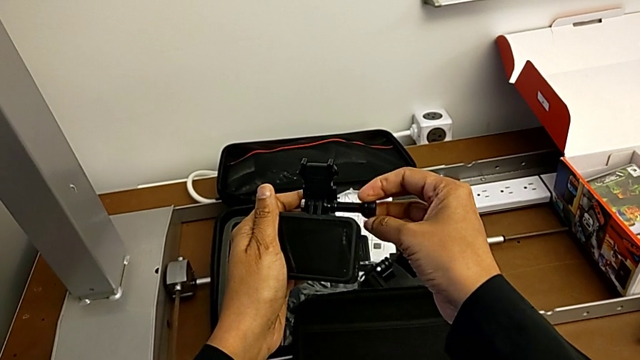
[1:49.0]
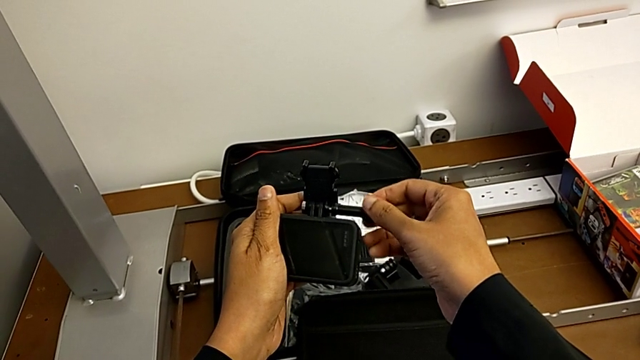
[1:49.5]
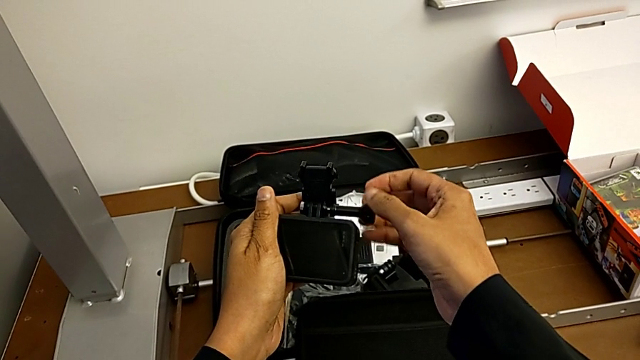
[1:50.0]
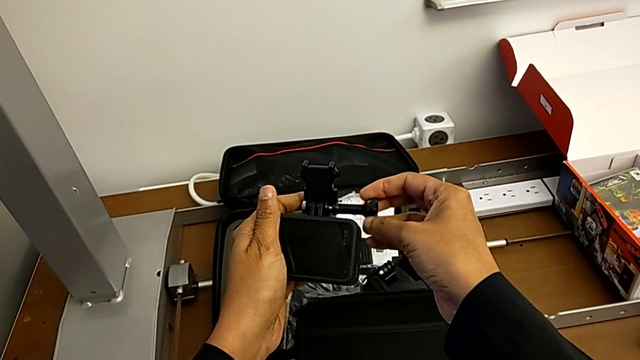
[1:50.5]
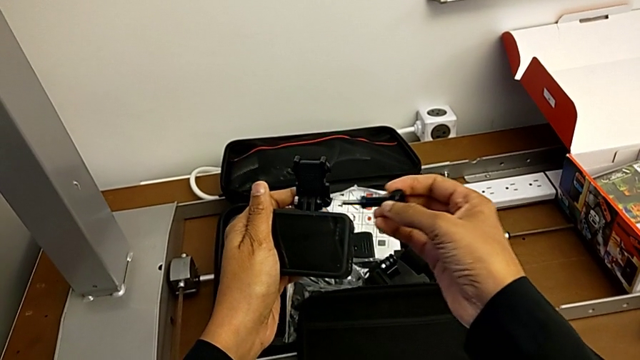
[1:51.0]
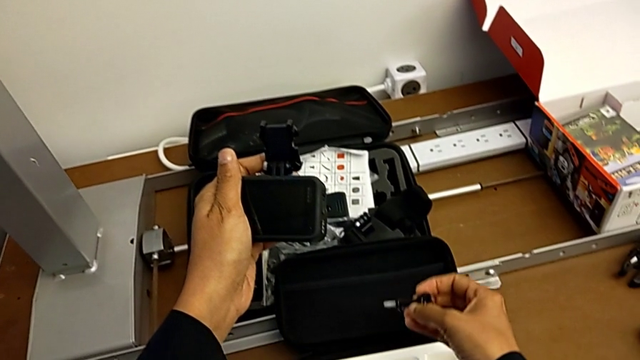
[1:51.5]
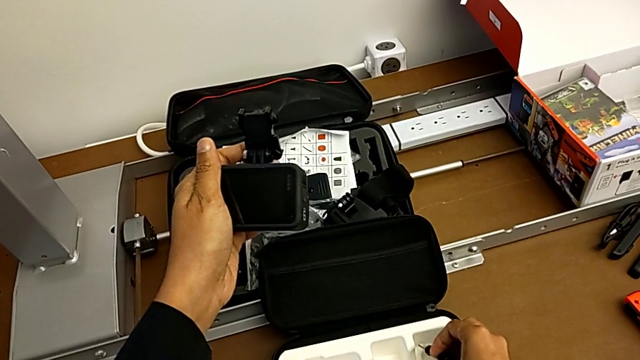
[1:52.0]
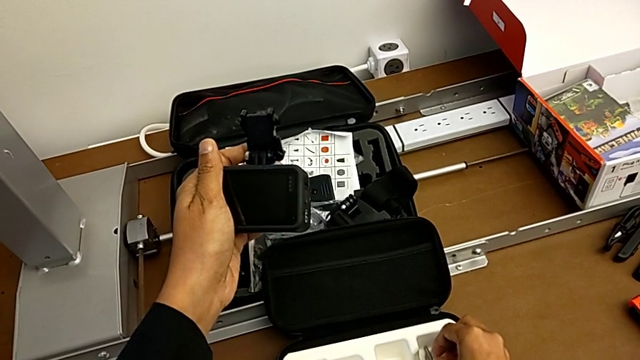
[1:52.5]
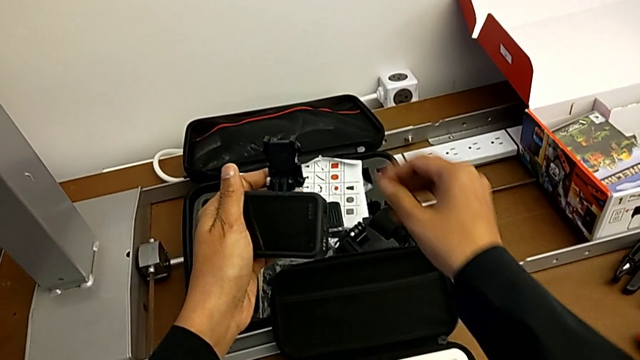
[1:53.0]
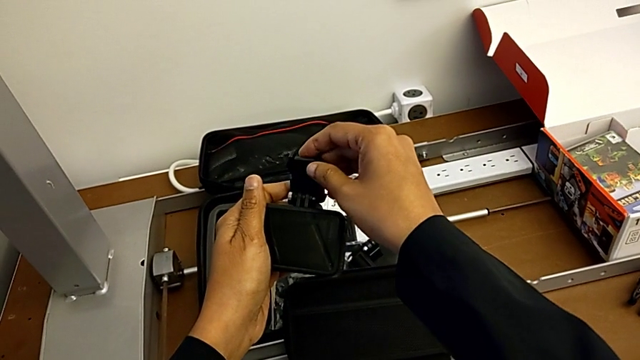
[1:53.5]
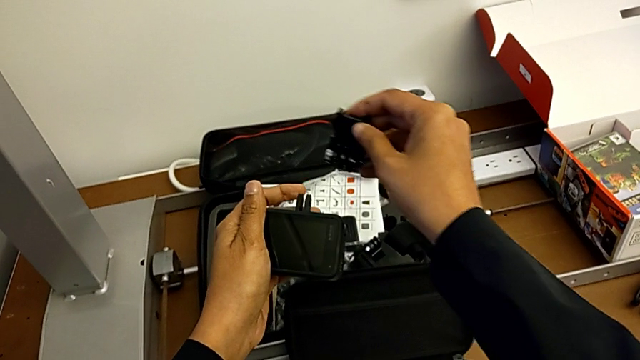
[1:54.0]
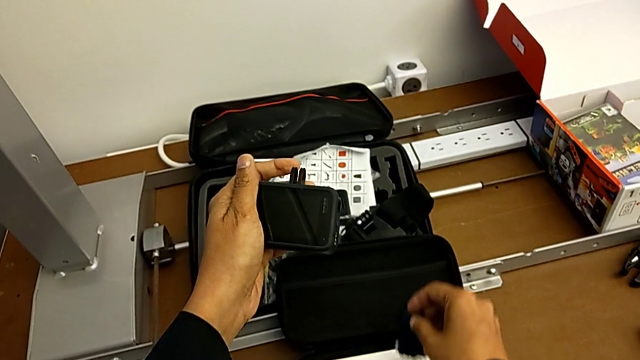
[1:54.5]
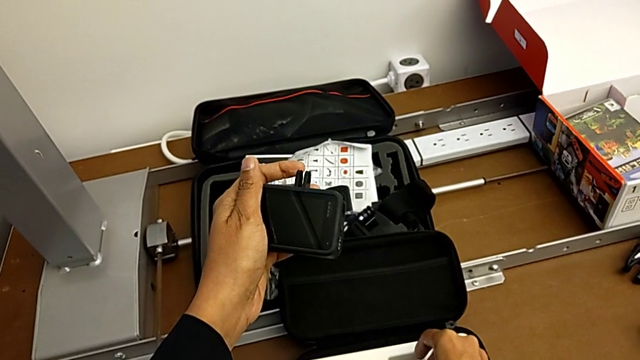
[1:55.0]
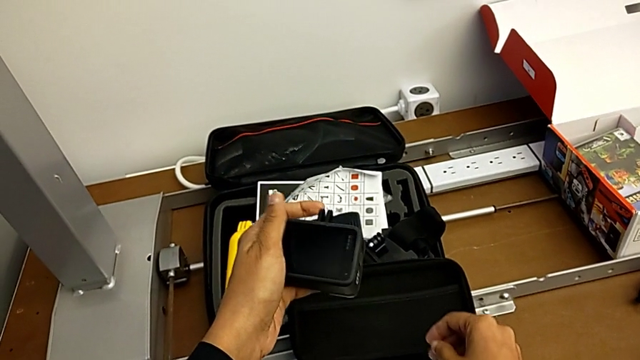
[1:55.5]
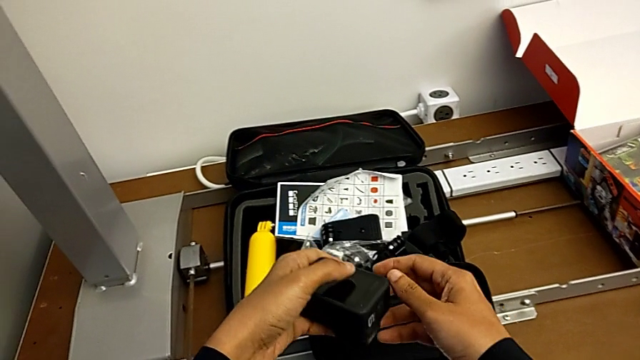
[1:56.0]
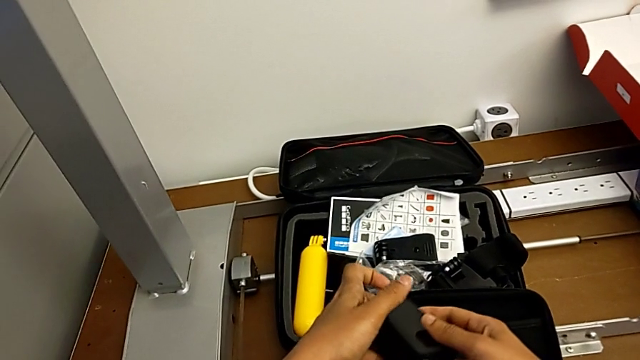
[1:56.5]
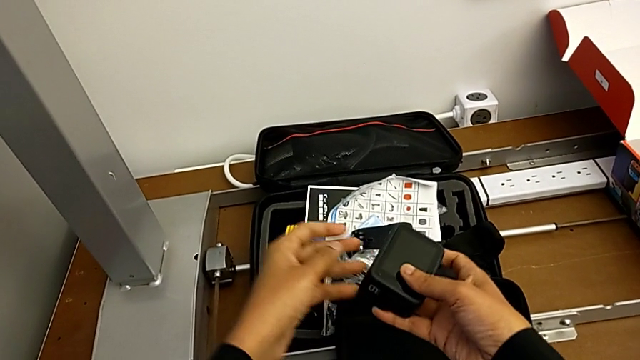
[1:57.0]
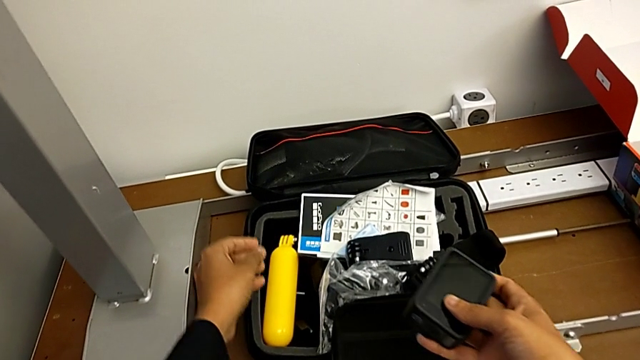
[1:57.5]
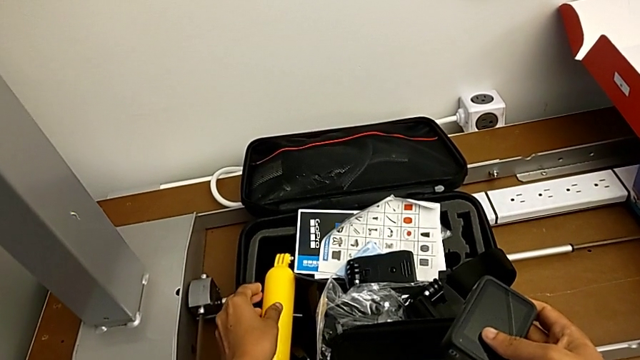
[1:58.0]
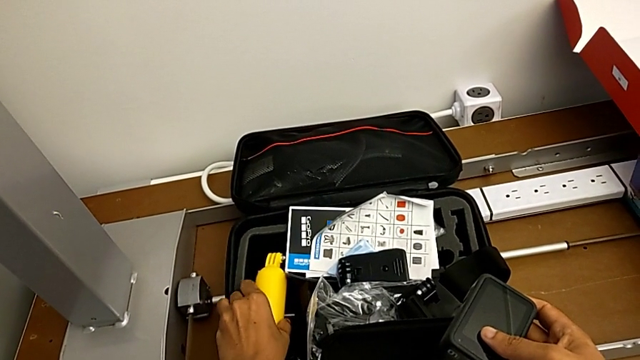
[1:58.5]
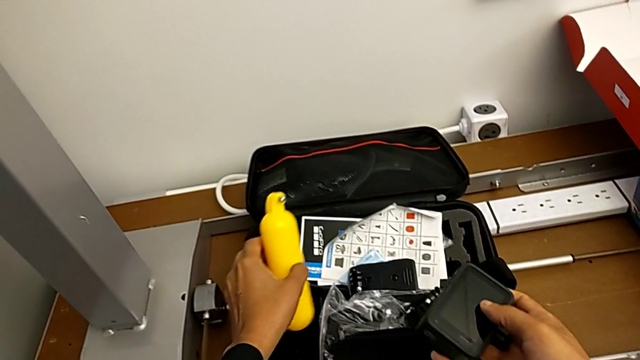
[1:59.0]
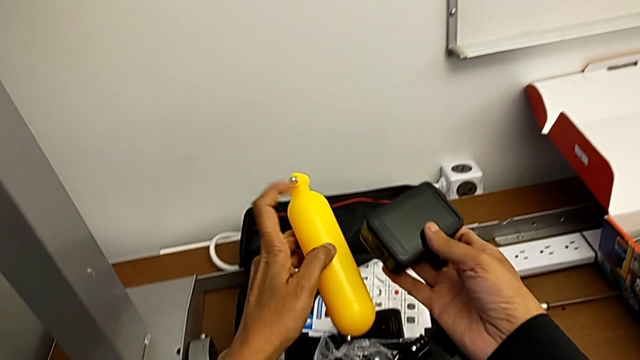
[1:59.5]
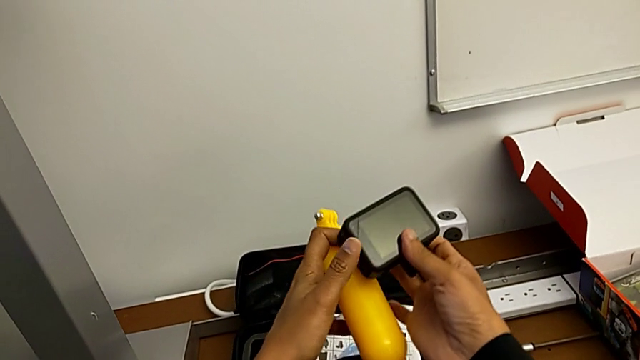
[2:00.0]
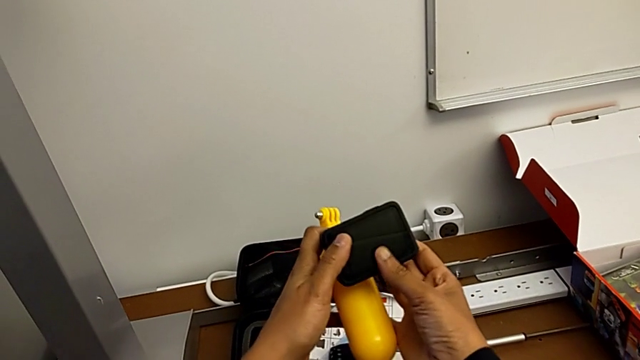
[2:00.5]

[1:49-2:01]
The camera wearer is changing their stance to tripod mode. They withdraw the screw, place it, withdraw the mounting peg, place it, grab the handheld grip and lift it.

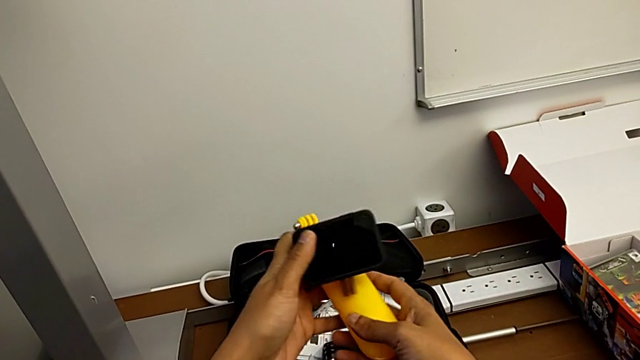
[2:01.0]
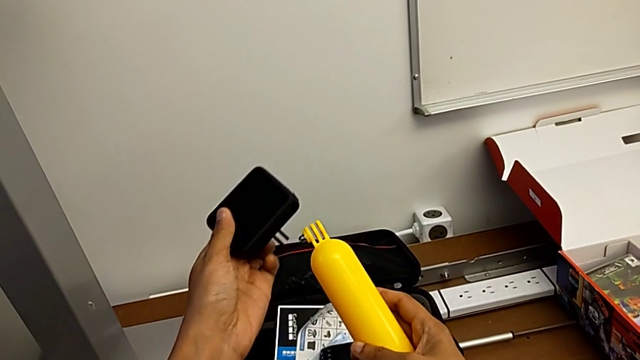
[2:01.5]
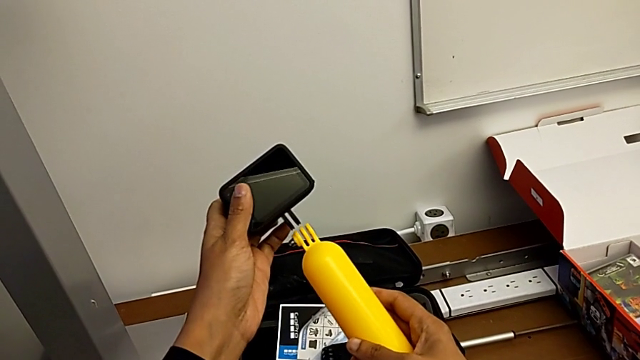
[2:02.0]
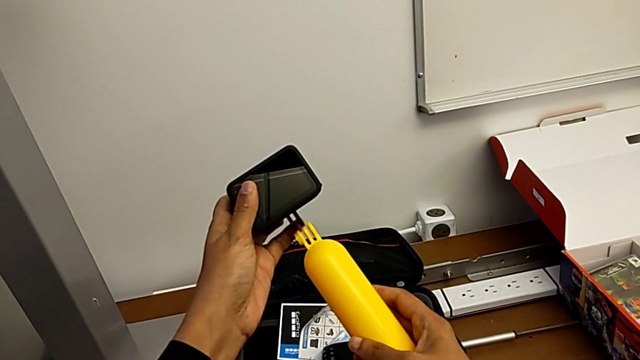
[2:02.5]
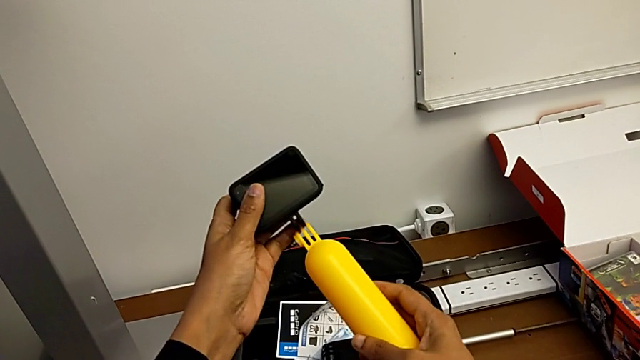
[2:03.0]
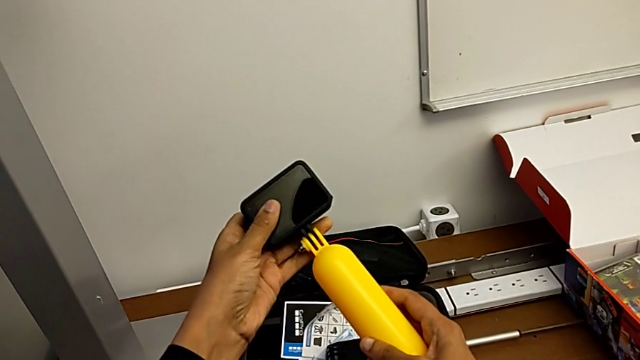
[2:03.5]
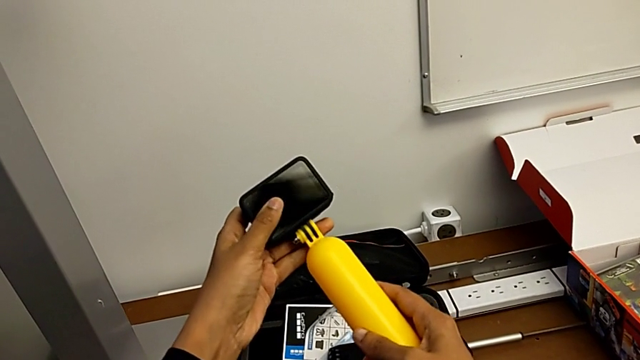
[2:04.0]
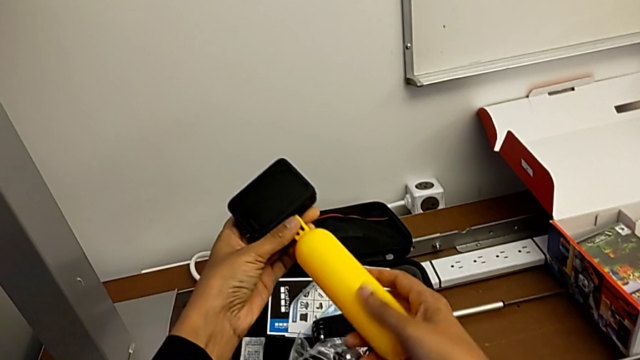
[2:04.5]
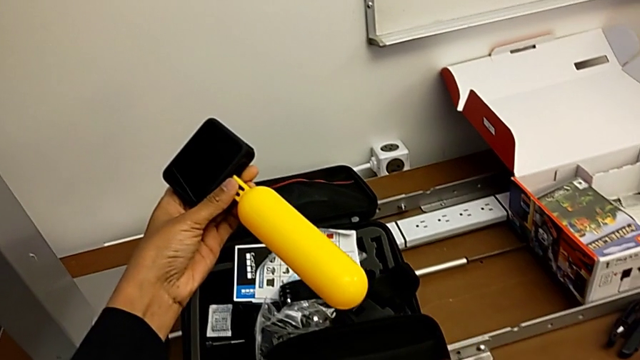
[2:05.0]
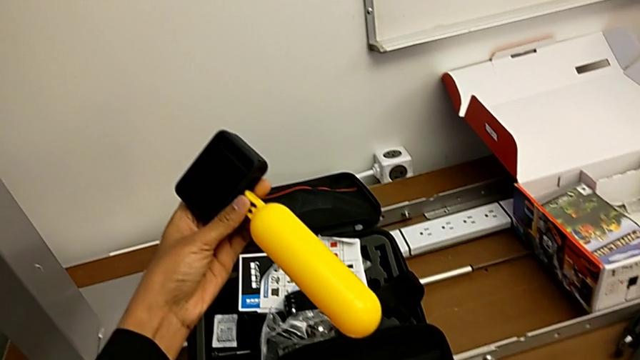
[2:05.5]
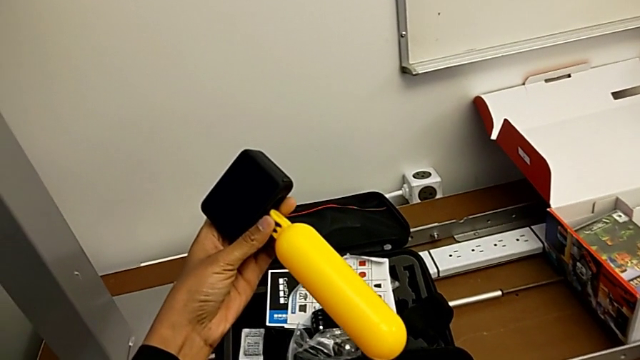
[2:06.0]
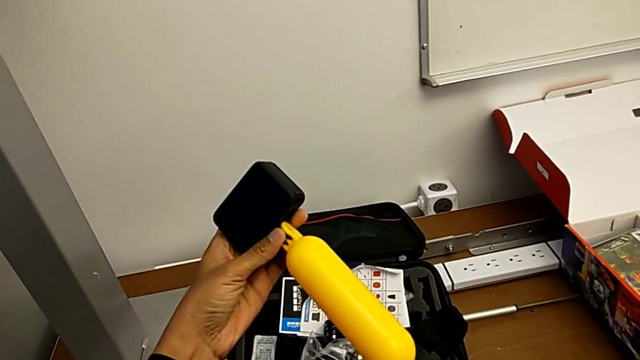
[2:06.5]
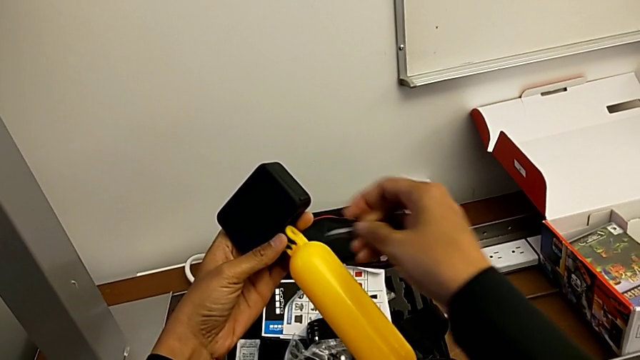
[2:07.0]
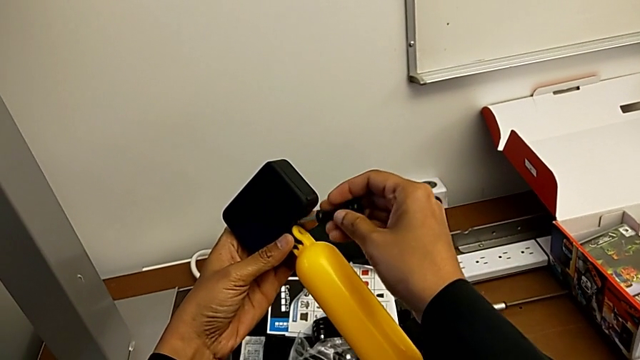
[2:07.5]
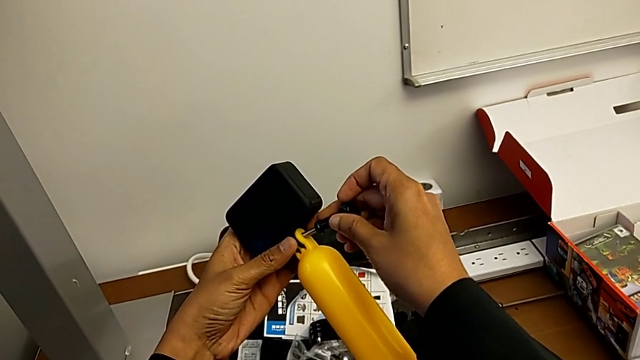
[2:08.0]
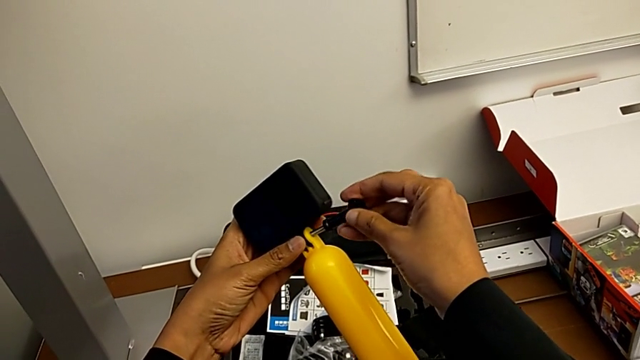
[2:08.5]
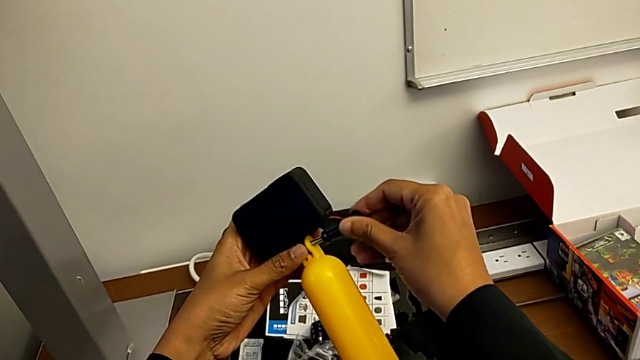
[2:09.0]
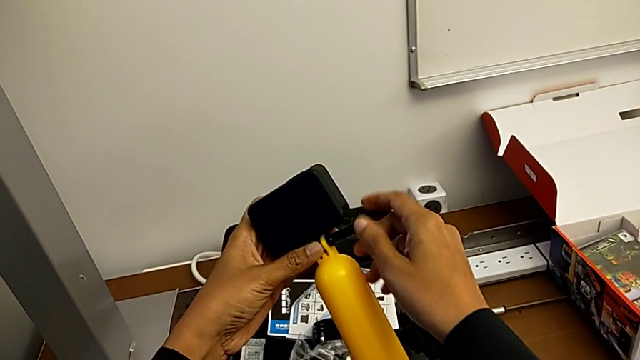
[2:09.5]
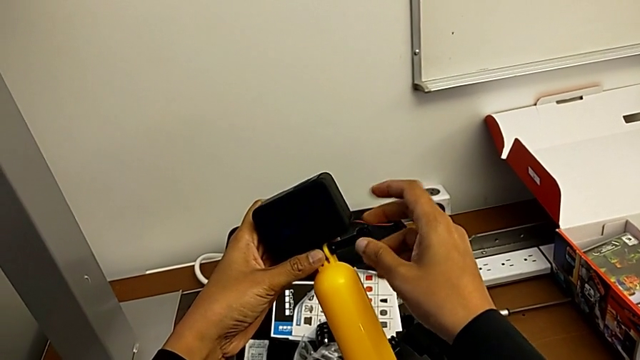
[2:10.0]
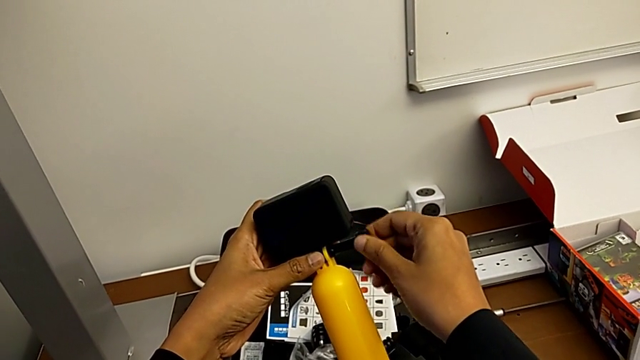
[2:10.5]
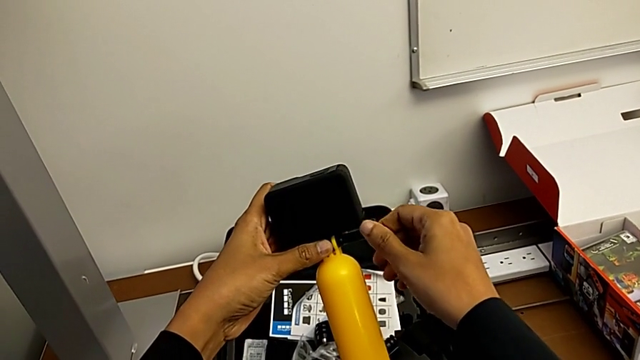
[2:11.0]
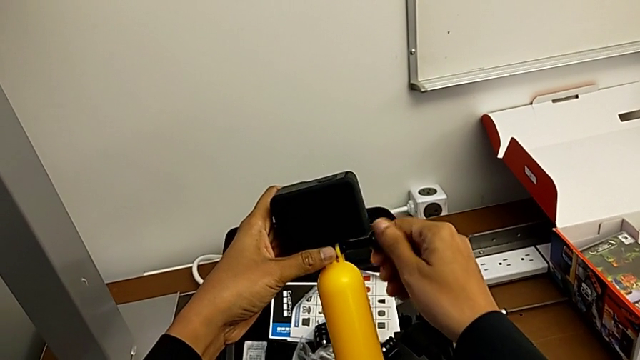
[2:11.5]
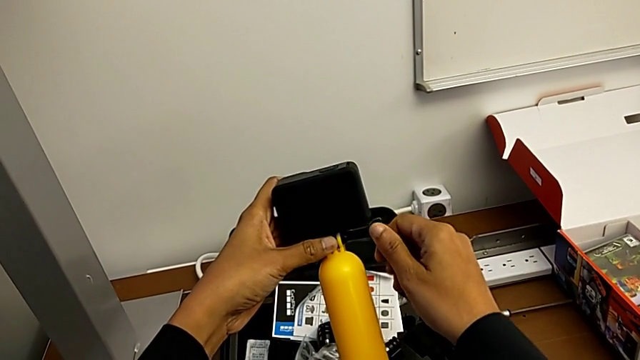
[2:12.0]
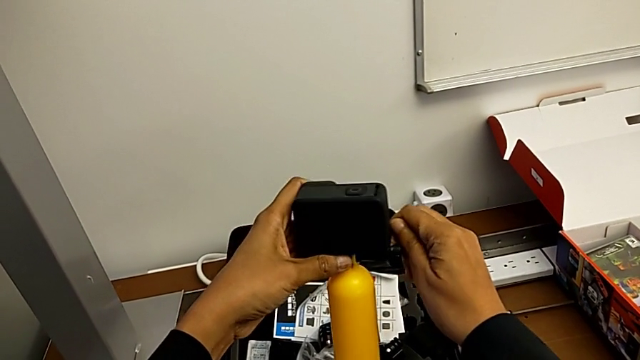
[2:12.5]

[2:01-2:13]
The camera wearer is changing their stance to tripod mode. They insert the GoPro, grab the mounting peg, rotate the screw and begin to screw the mounting peg.
